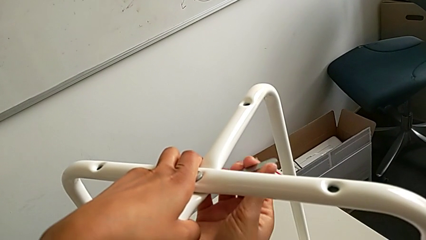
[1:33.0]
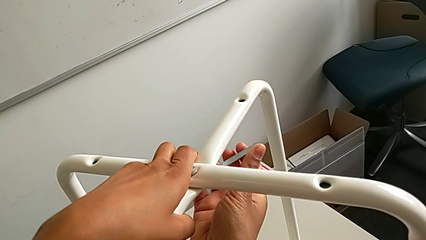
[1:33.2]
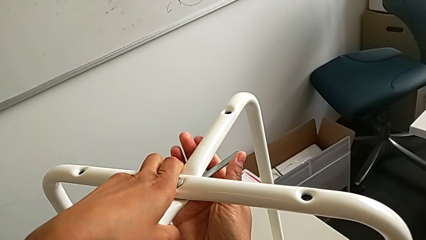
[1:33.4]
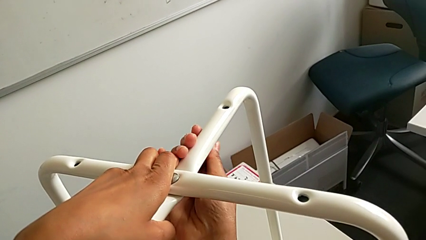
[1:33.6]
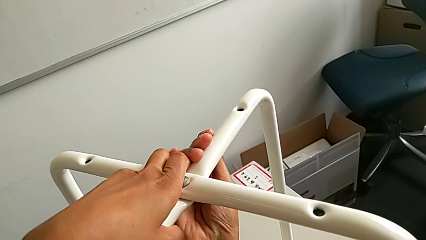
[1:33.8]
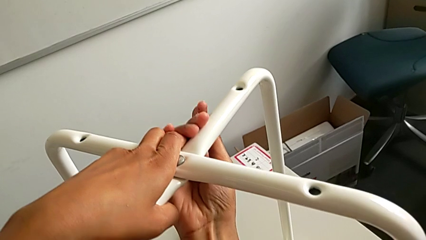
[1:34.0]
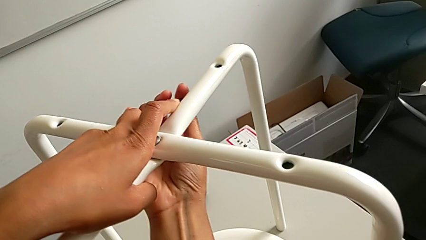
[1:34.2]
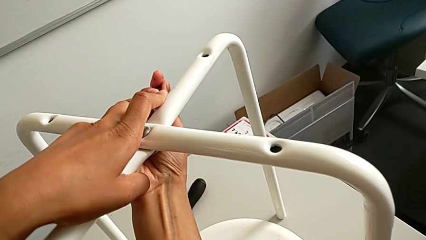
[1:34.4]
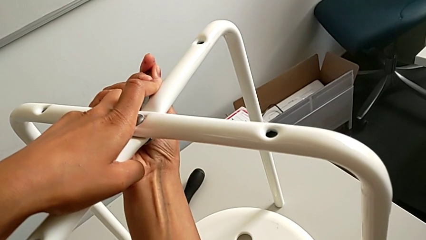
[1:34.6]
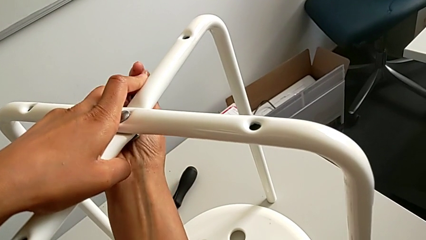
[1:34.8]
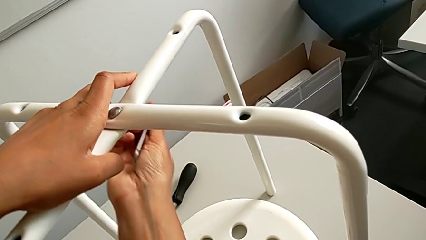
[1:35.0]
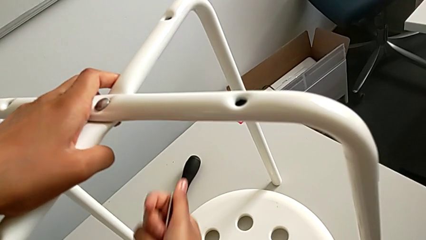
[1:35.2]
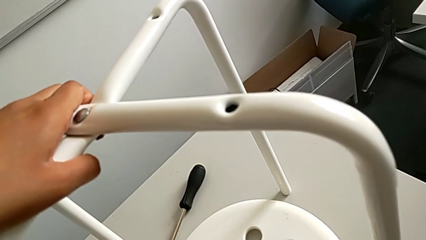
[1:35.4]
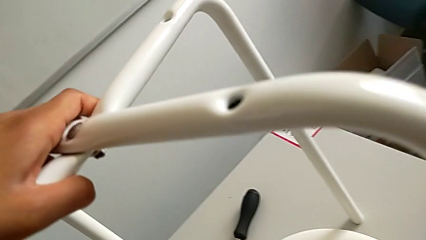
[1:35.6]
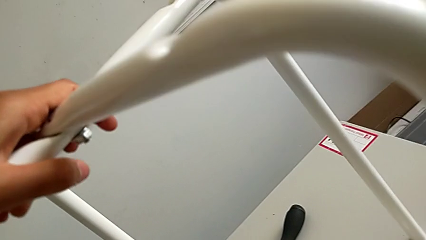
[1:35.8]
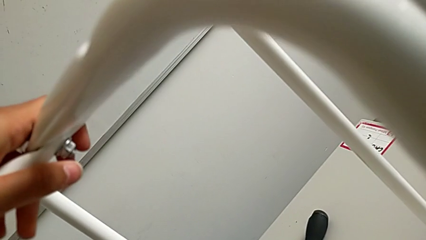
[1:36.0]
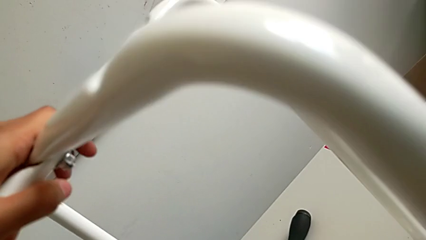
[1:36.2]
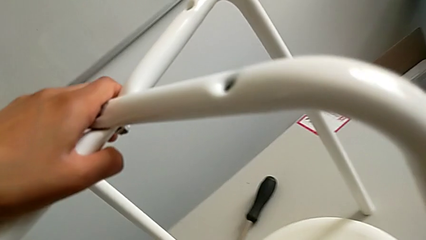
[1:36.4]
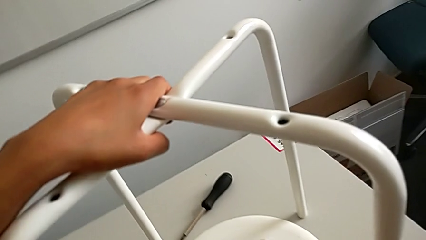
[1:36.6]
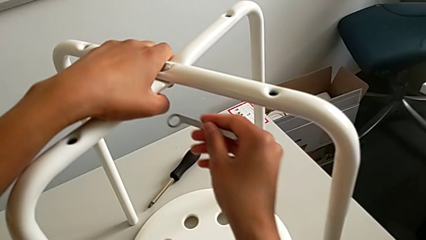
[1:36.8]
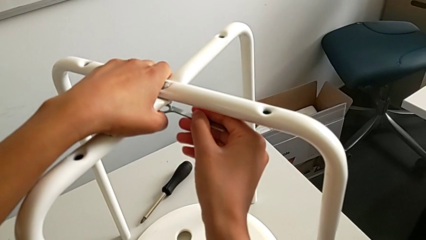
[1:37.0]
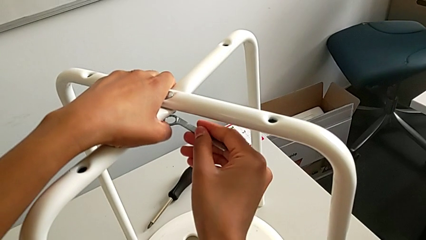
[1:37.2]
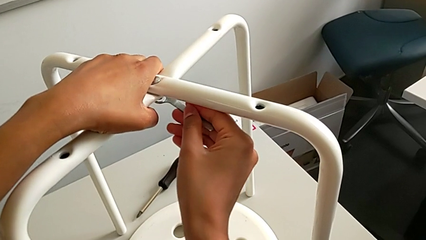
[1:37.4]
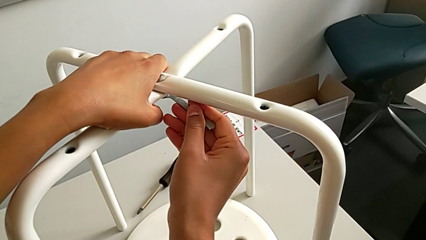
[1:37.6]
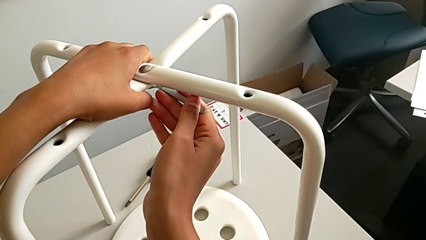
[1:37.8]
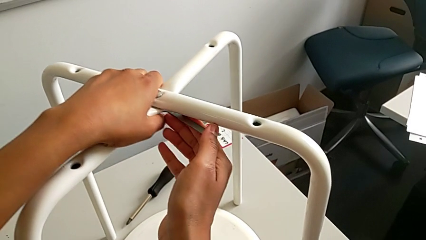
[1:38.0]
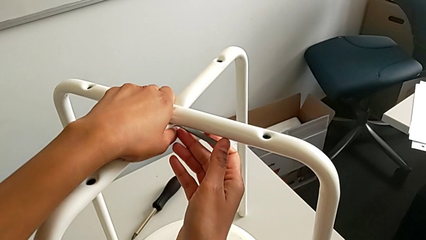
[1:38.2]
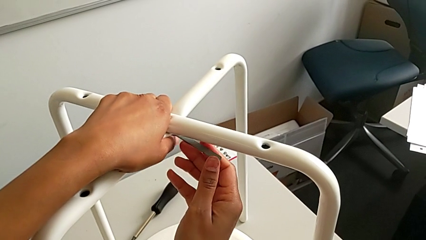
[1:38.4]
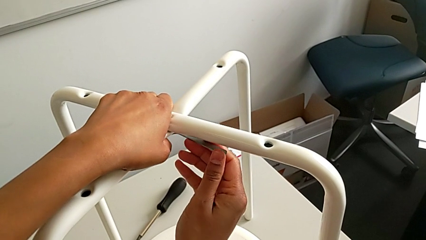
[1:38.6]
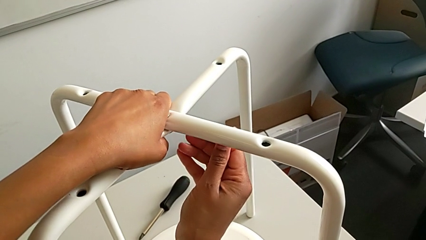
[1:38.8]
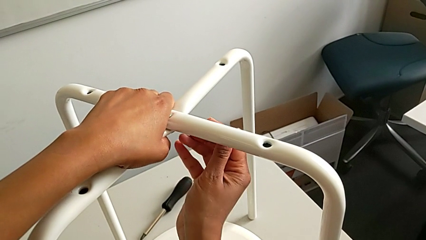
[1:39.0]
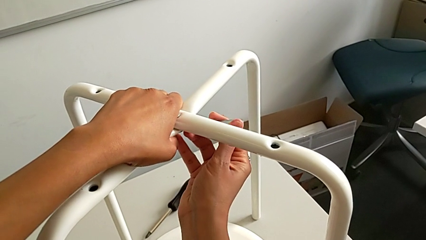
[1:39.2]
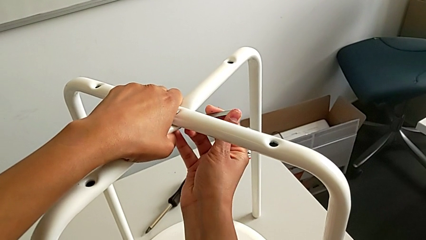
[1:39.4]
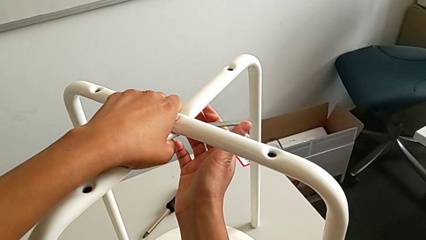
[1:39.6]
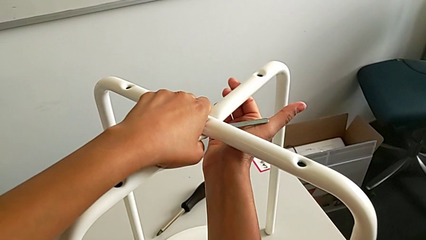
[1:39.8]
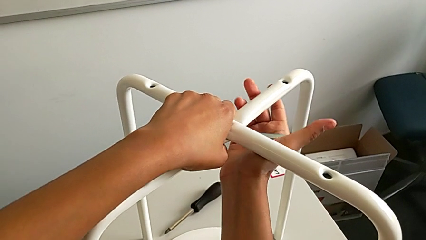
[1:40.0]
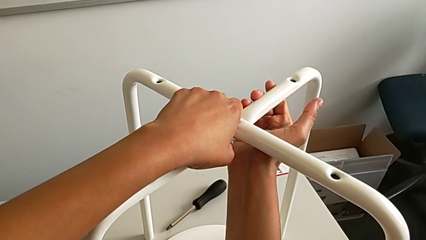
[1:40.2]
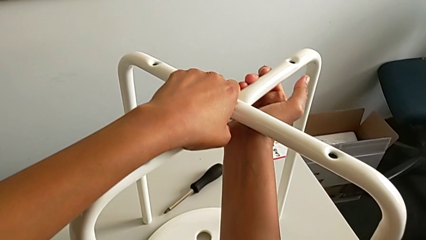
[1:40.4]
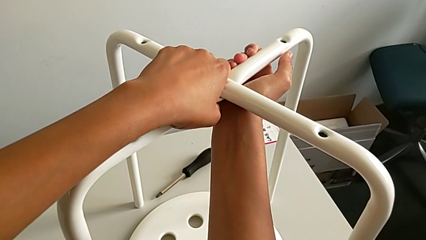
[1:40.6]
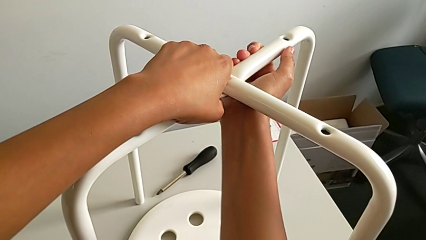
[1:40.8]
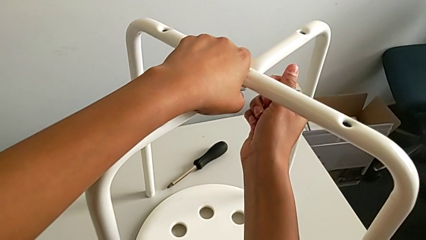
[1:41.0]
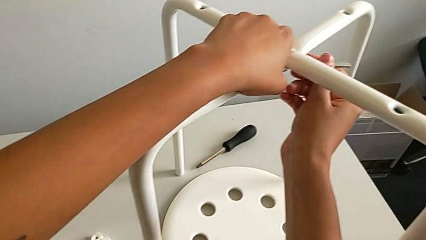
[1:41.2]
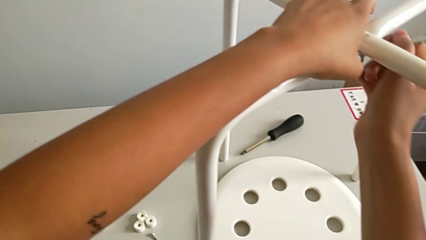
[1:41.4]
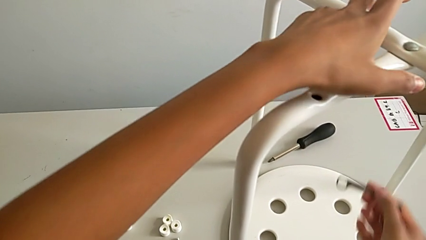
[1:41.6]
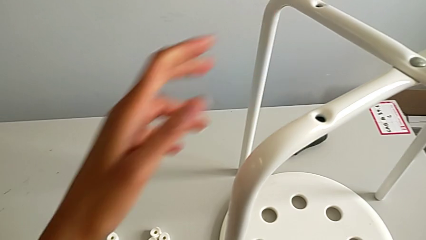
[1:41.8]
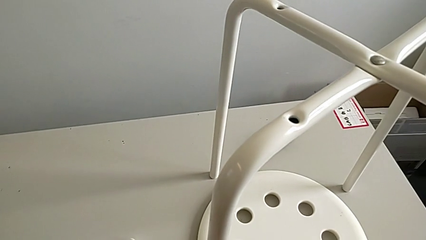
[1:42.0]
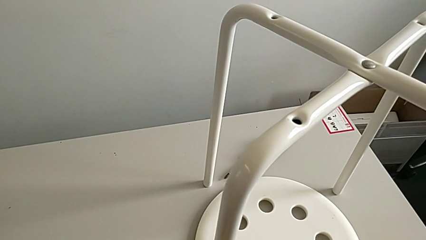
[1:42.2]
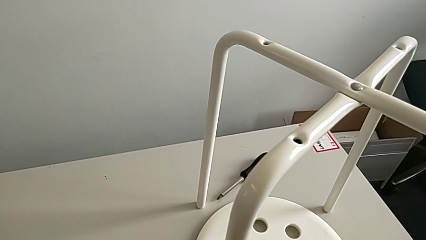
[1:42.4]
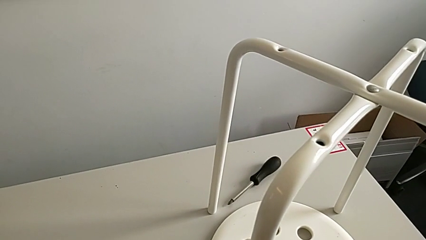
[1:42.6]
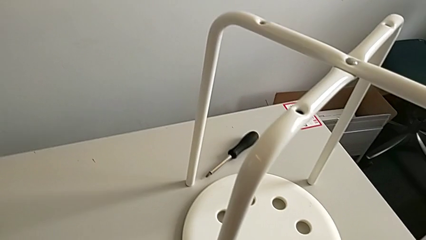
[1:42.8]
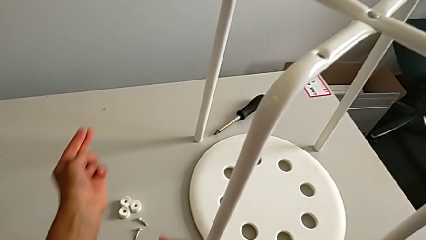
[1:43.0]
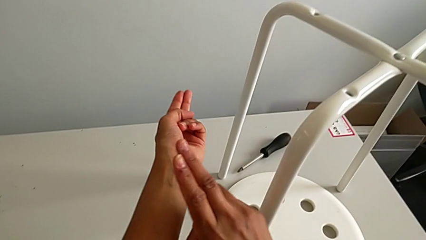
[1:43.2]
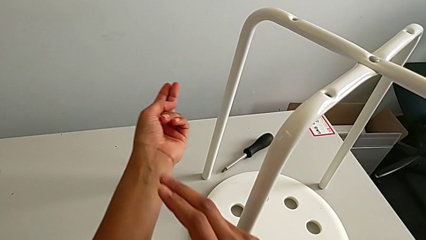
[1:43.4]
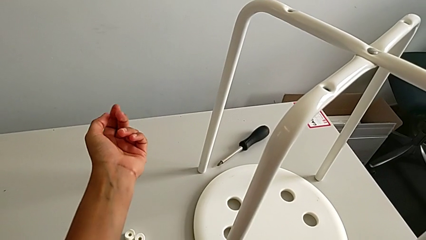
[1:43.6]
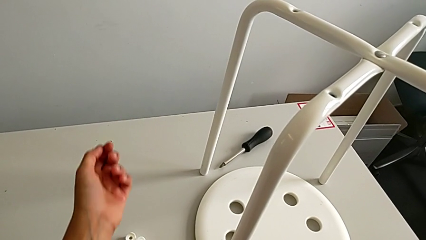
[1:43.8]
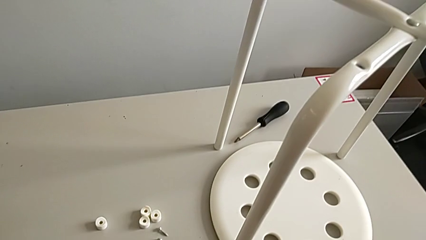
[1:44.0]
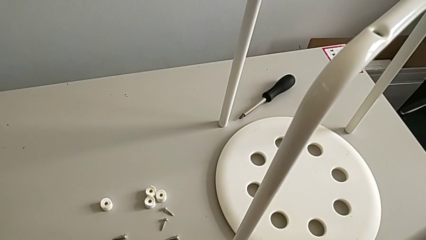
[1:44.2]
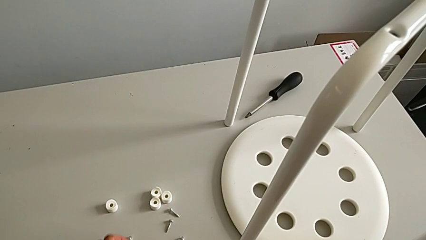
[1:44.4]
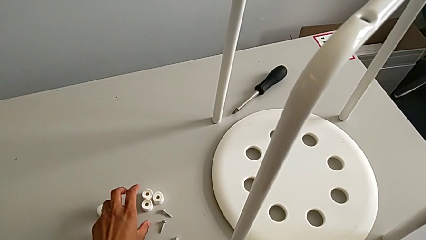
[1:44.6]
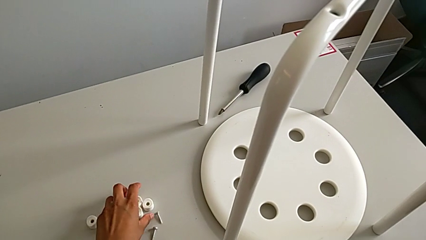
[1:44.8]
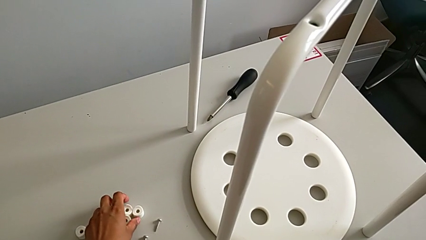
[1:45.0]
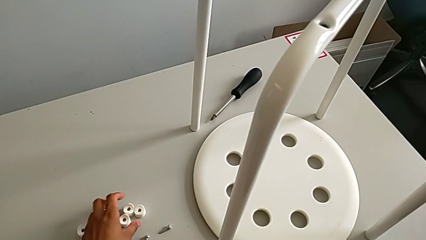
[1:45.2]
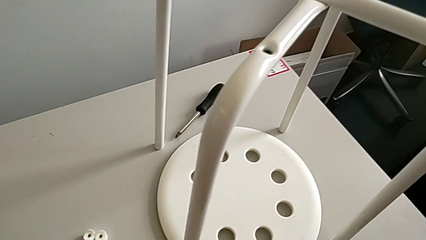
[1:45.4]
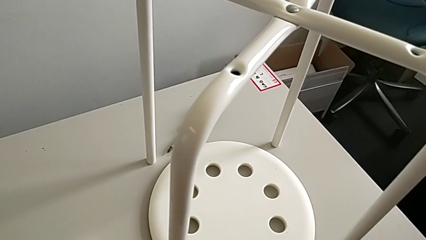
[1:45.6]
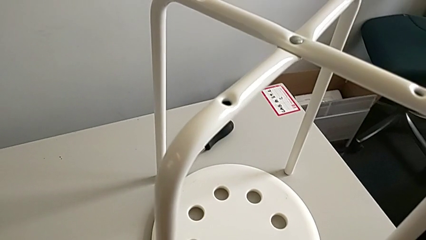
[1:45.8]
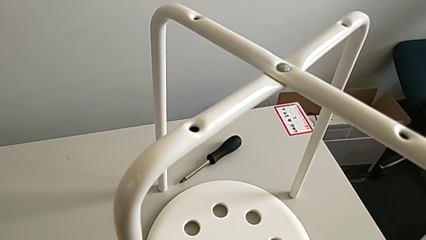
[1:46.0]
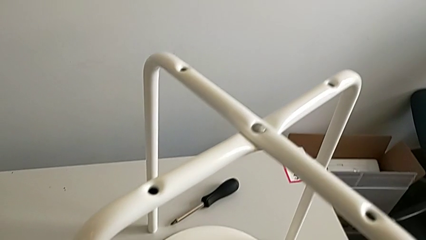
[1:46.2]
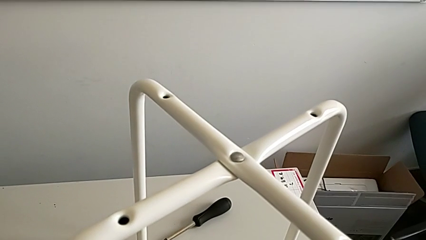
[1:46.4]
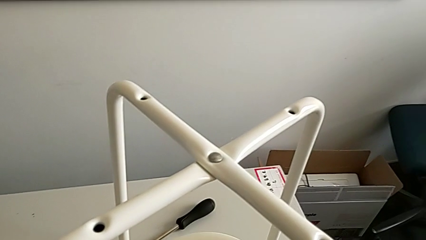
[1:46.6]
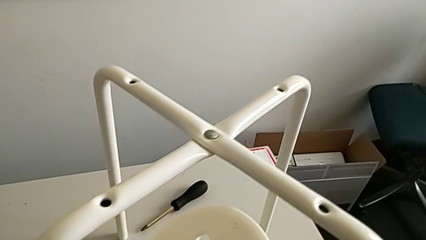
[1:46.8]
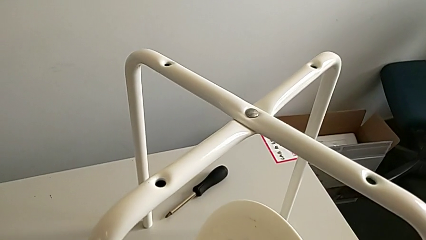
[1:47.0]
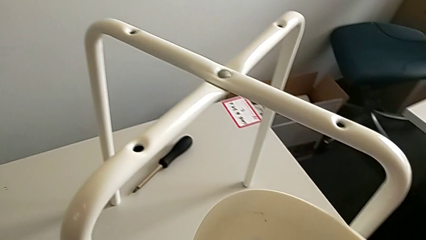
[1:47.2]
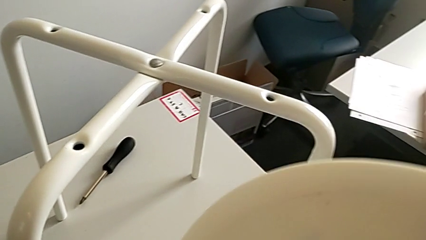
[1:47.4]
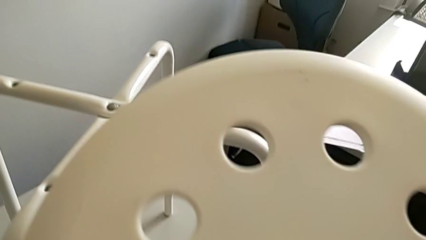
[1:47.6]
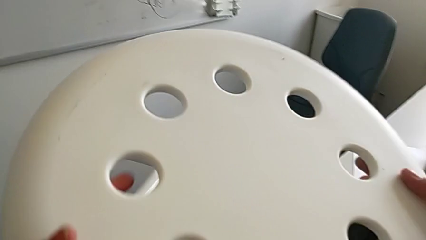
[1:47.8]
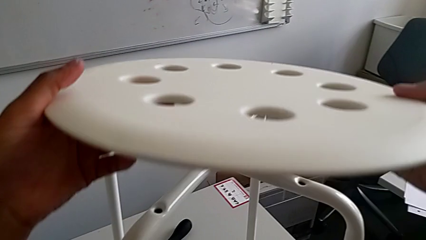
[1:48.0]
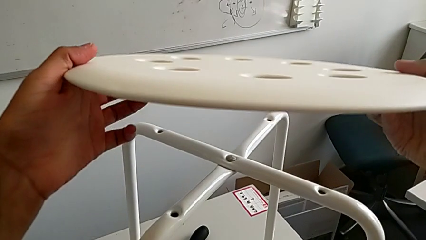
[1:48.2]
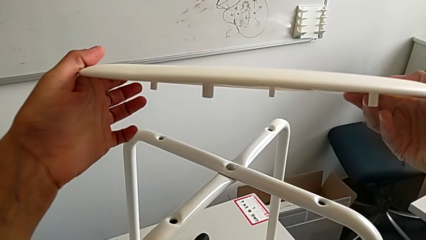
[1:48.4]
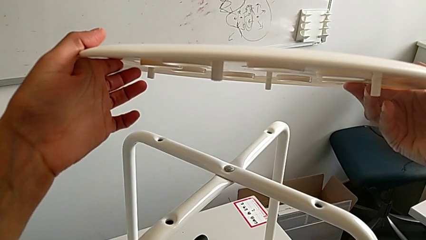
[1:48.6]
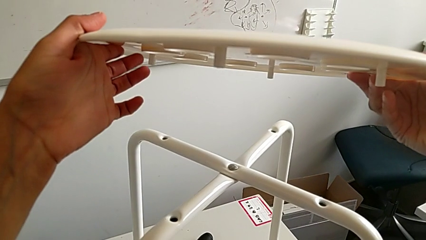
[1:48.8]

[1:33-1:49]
The camera wearer is assembling the legs together. They screw the hexagonal wrench, withdraw it, insert it, screw it, withdraw it, place it and wrongly grab the seat.
